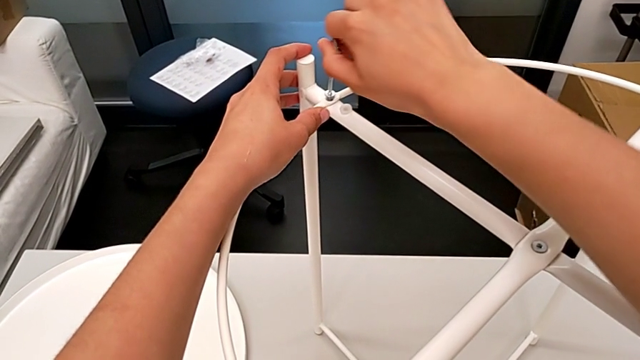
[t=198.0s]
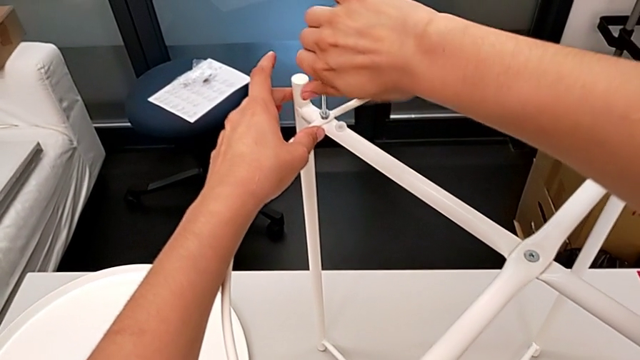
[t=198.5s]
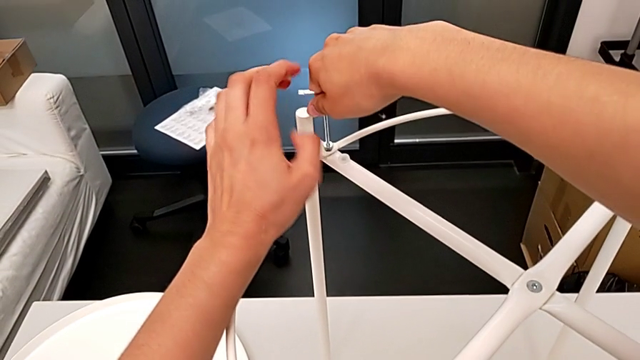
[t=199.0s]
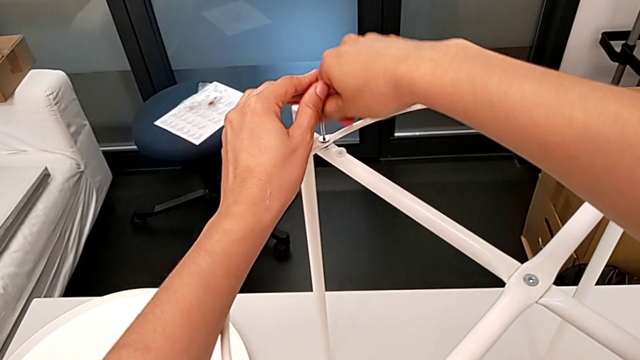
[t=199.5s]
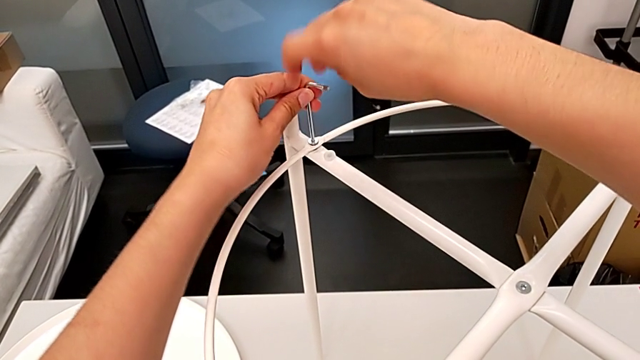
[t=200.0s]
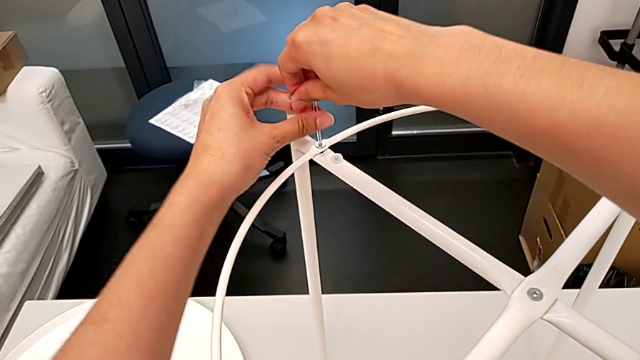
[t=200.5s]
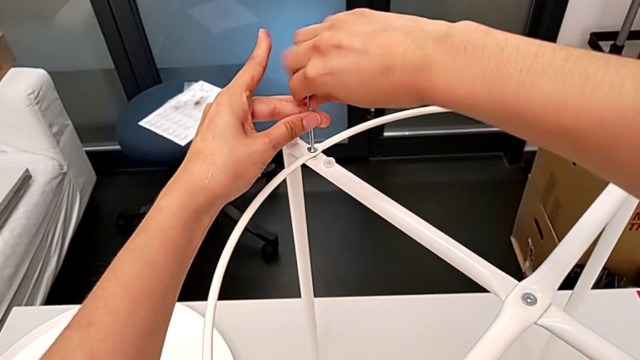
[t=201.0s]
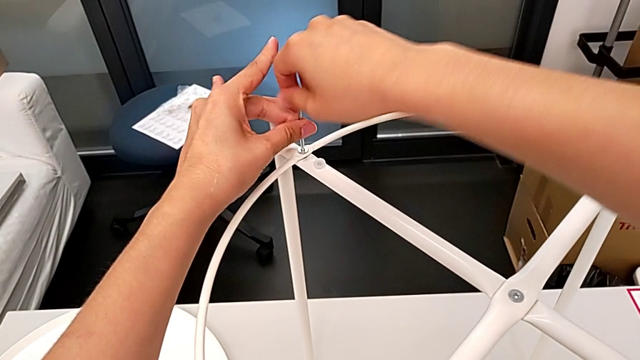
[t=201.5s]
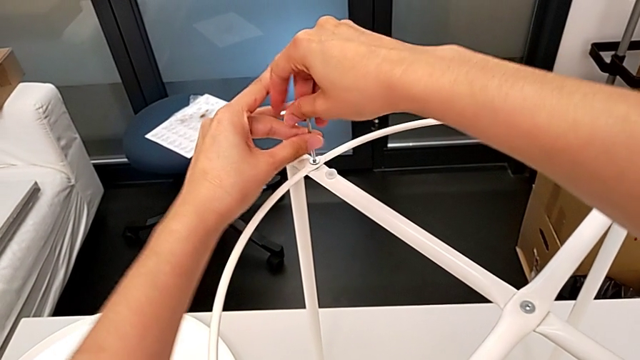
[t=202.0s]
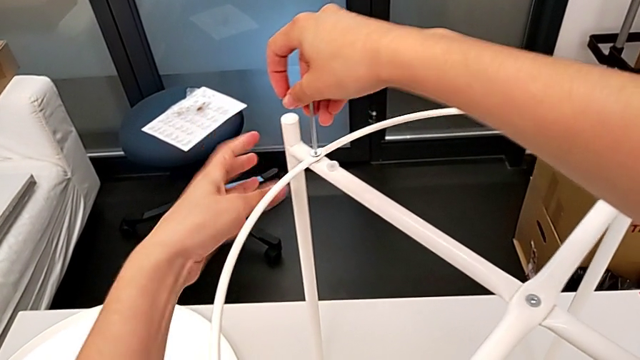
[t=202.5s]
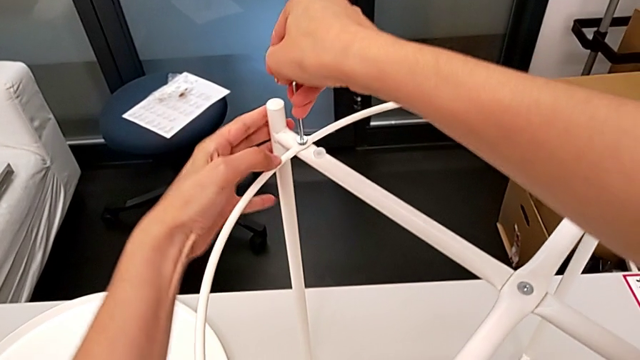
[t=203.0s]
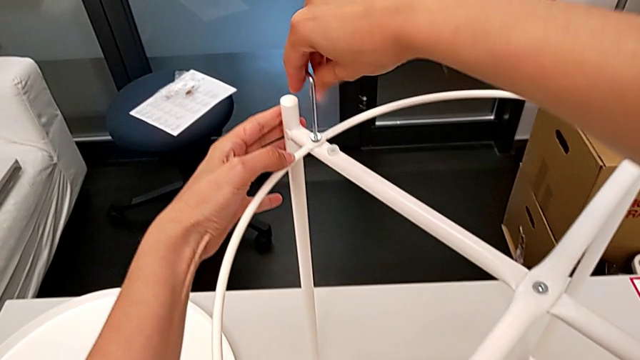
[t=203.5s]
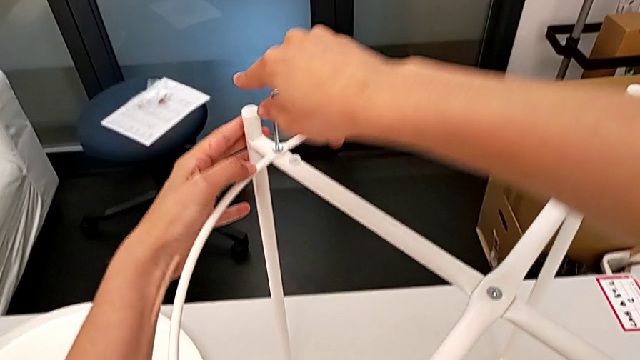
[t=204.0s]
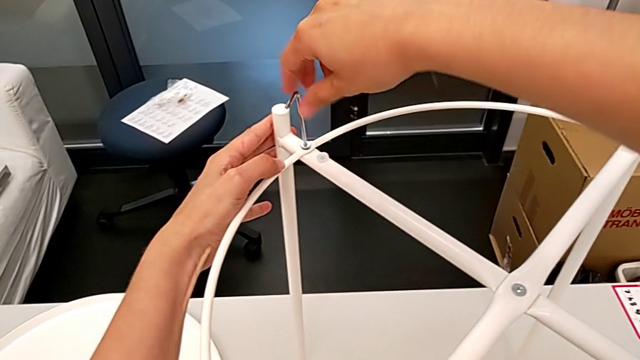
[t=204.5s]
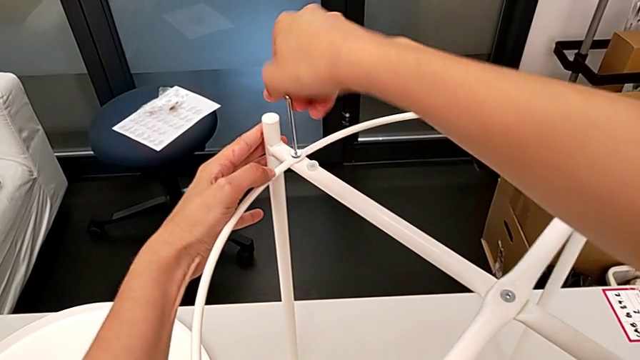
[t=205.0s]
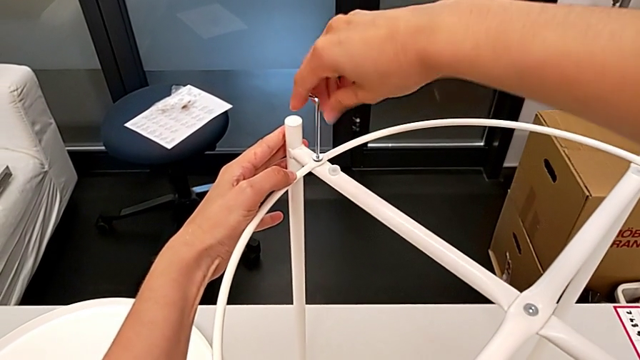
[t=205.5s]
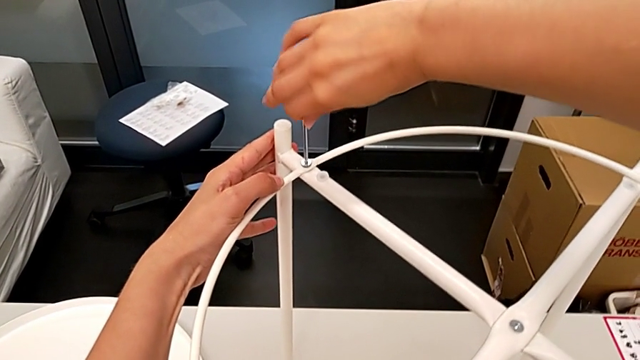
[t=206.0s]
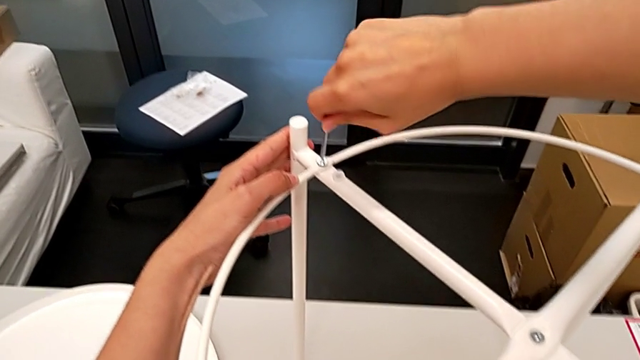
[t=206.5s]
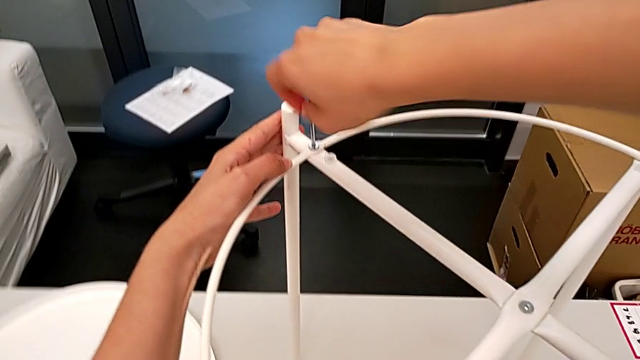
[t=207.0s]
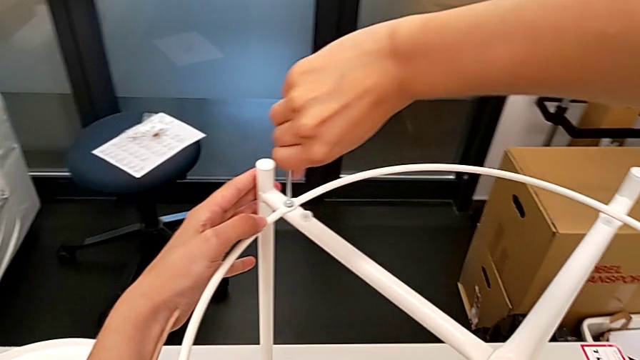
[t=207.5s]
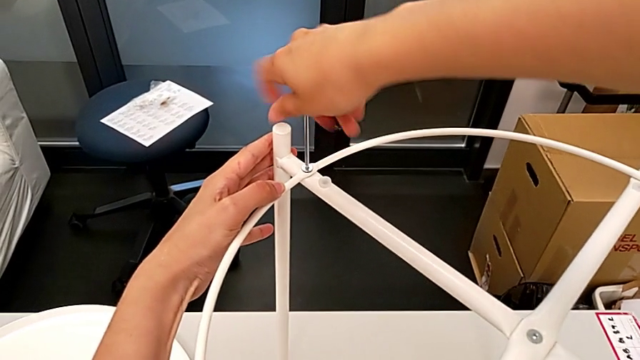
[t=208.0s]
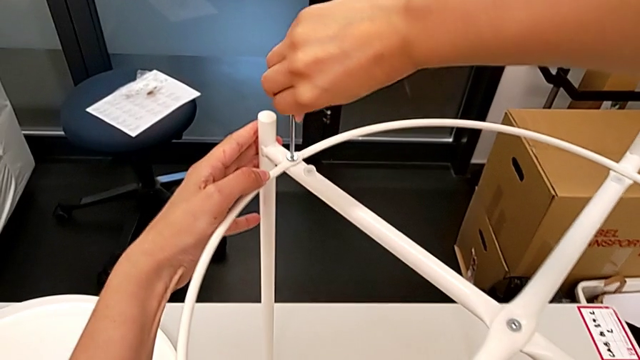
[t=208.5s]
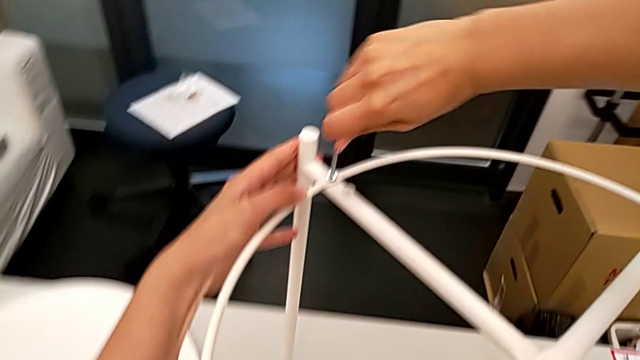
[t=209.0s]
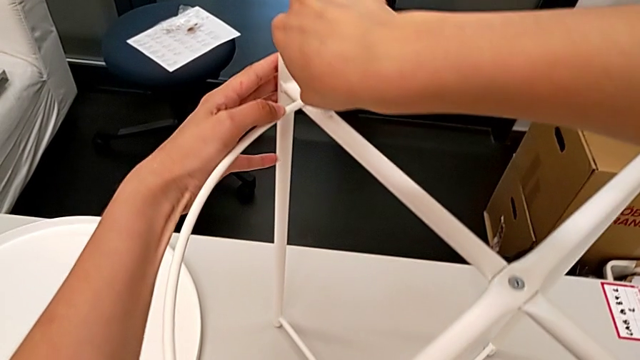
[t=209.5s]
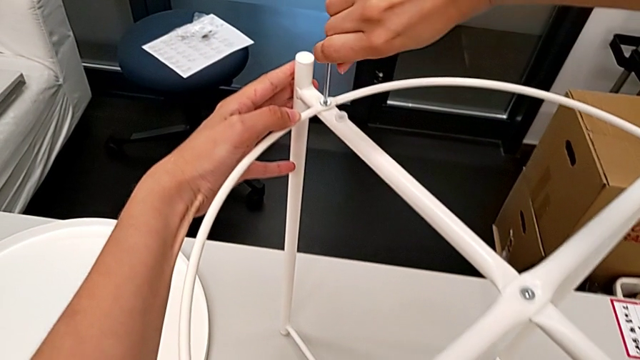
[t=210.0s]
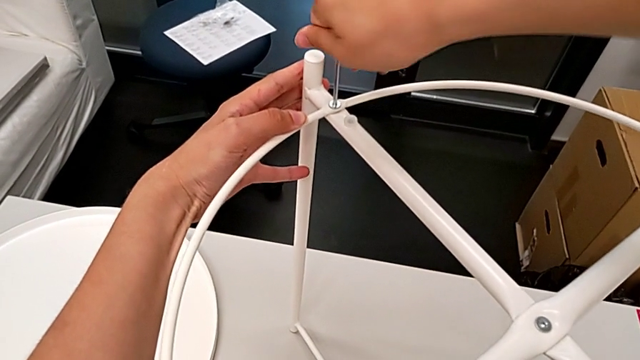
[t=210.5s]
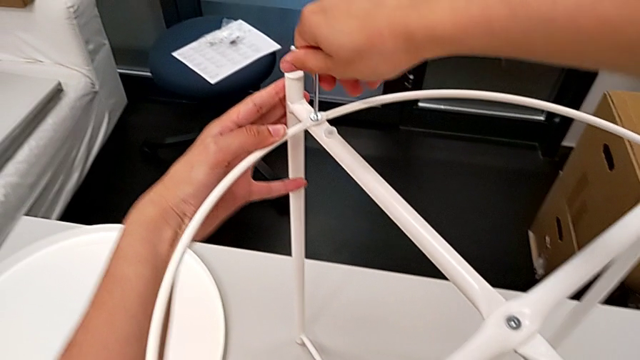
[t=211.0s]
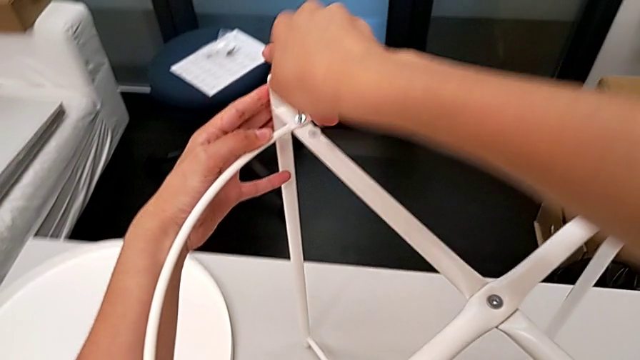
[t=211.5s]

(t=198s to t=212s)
The camera wearer is assembling the circle. They screw the second leg and withdraw the Allen wrench.

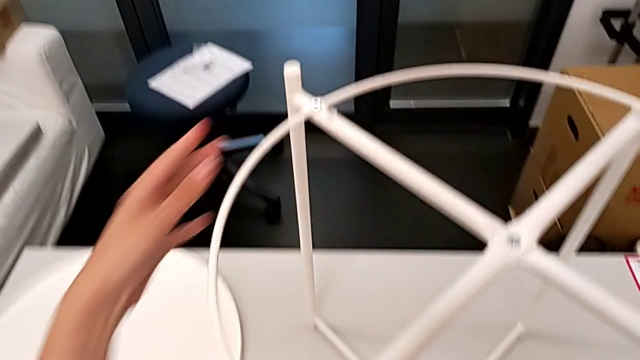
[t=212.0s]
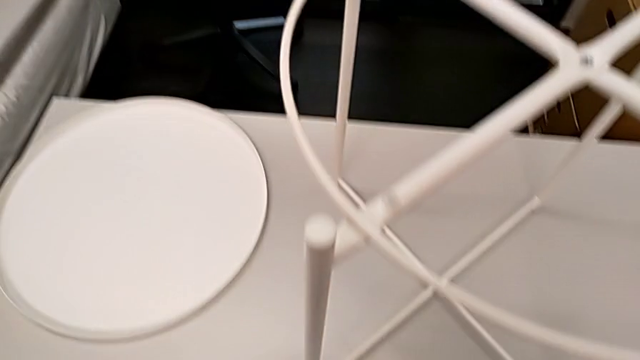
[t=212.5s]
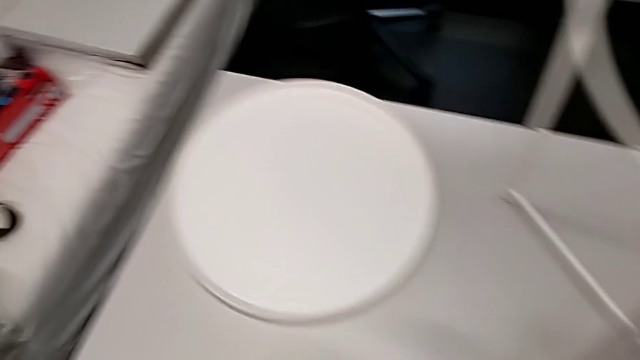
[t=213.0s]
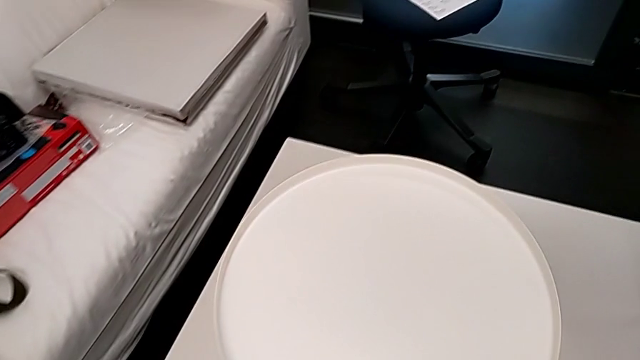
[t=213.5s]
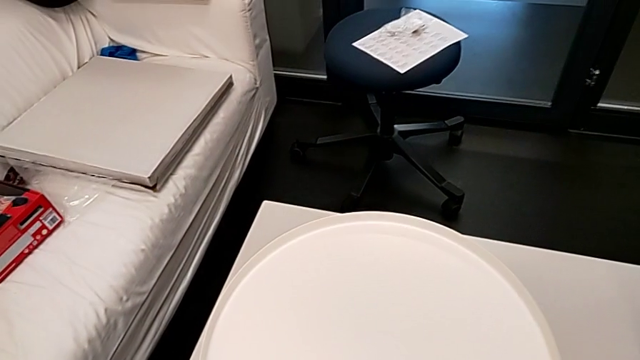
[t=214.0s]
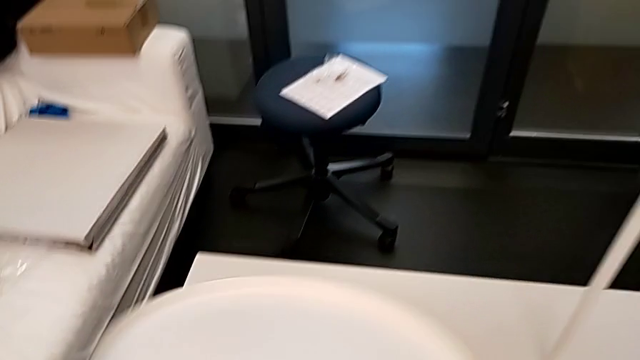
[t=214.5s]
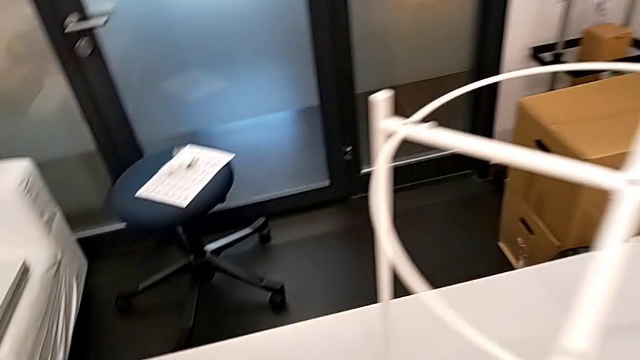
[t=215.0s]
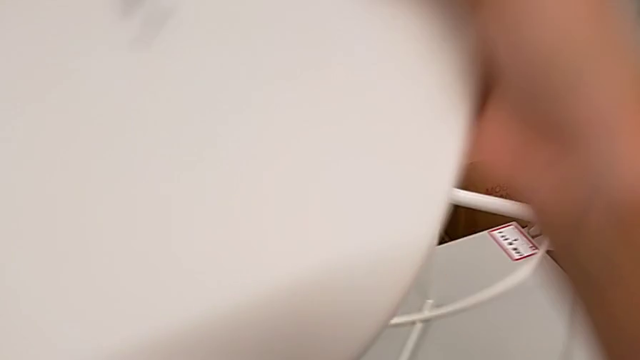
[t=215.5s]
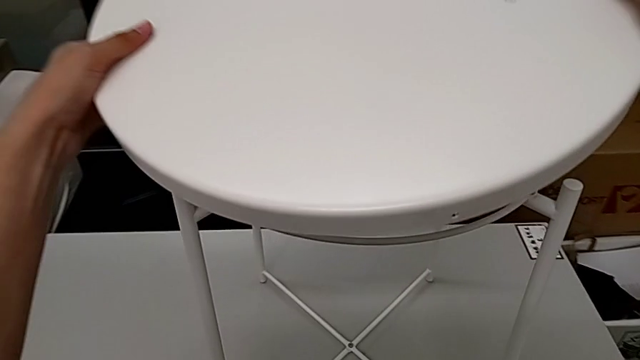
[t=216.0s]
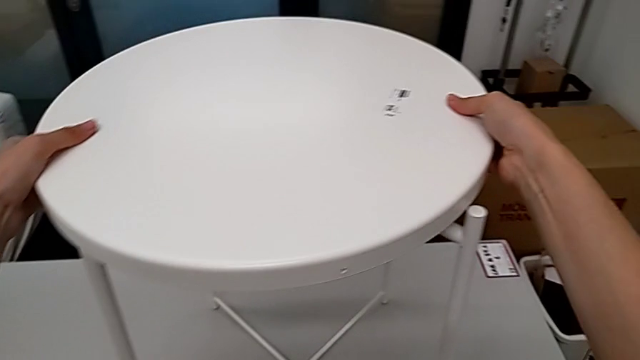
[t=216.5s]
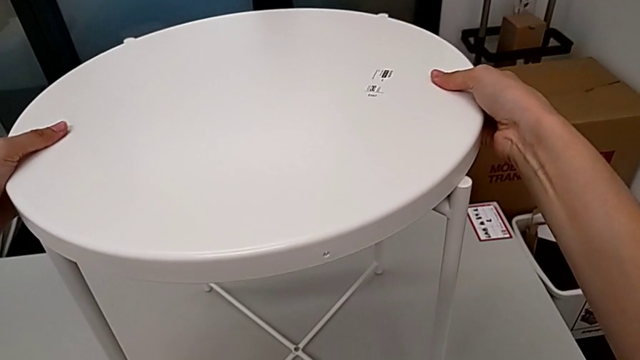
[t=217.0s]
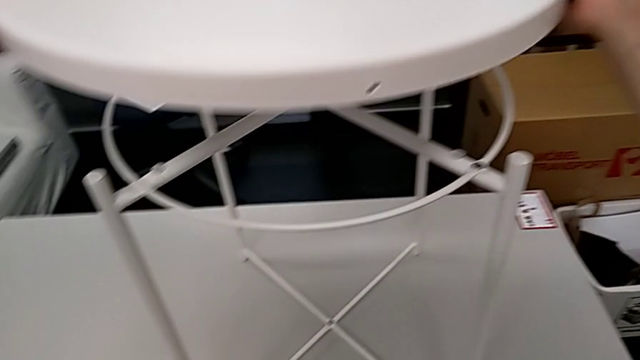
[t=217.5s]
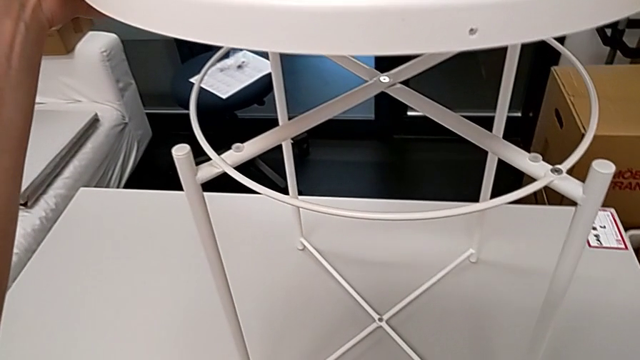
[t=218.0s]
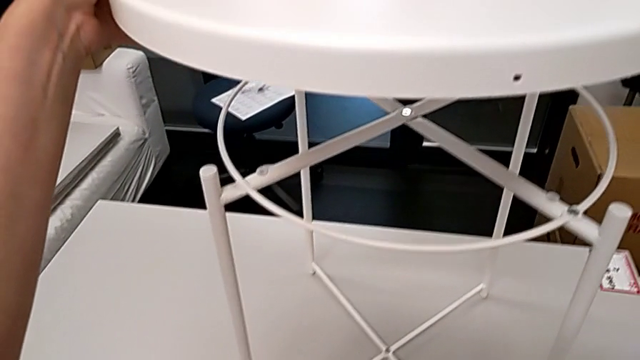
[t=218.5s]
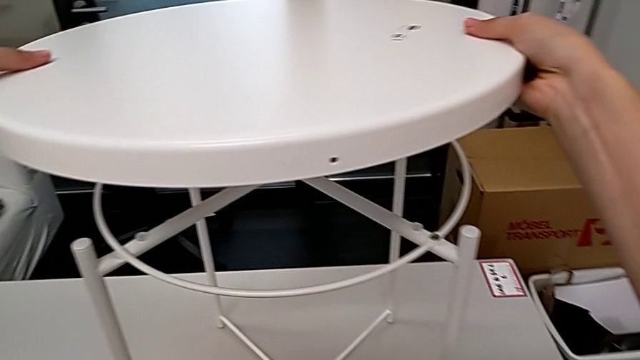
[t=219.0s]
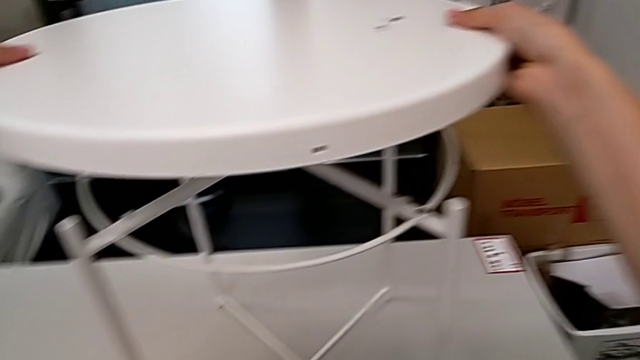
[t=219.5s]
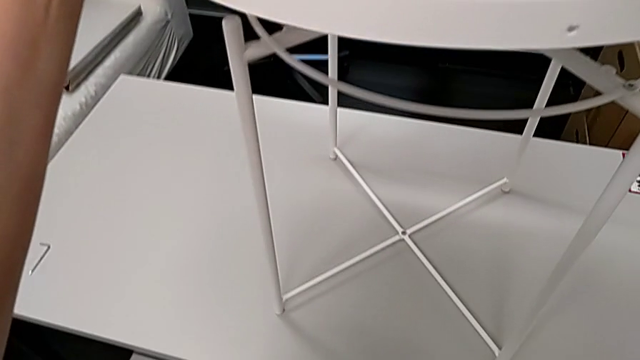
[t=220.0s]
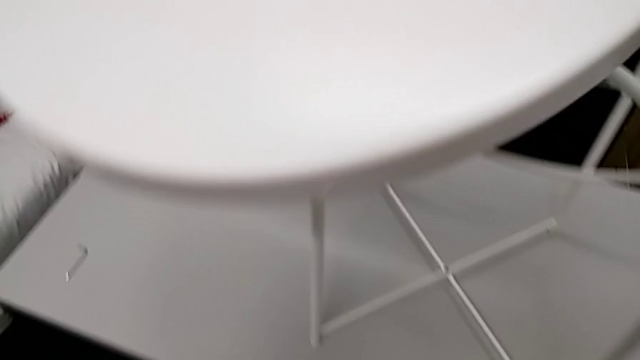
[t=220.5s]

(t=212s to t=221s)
The camera wearer is assembling the tray of the table. They approach the tray, grab it, wrongly assemble the tray and lift it.
